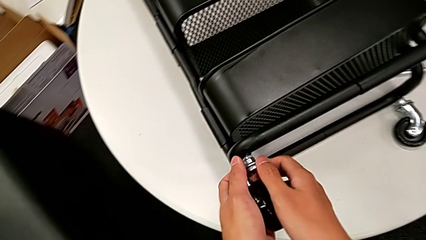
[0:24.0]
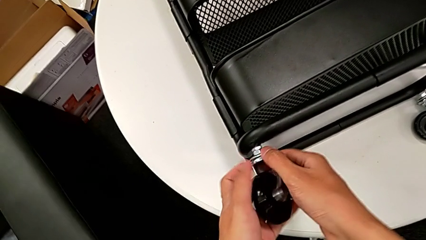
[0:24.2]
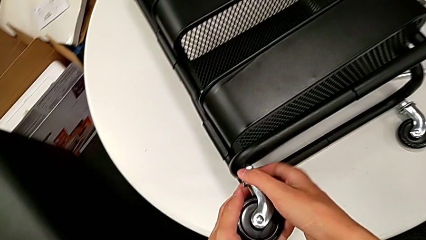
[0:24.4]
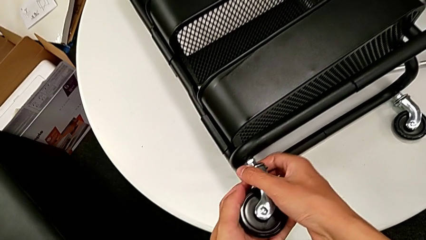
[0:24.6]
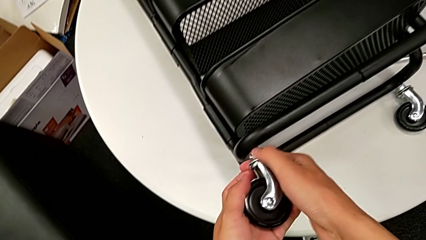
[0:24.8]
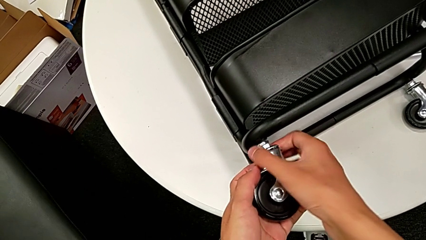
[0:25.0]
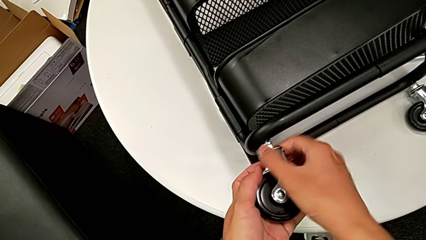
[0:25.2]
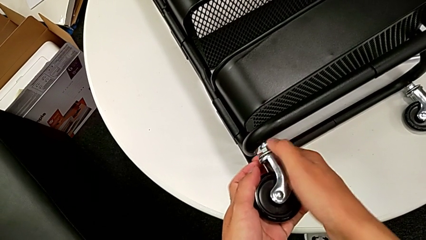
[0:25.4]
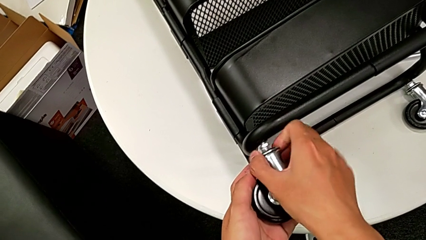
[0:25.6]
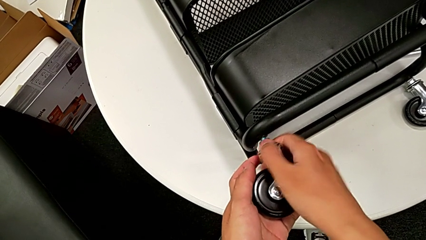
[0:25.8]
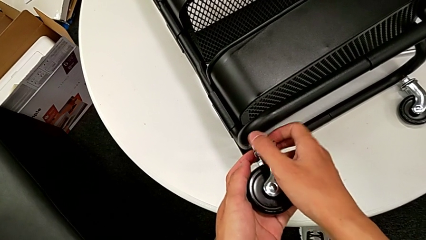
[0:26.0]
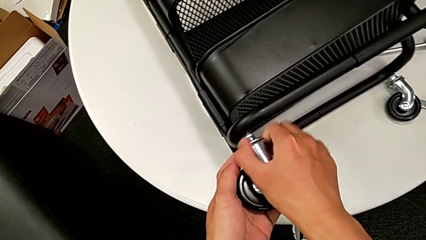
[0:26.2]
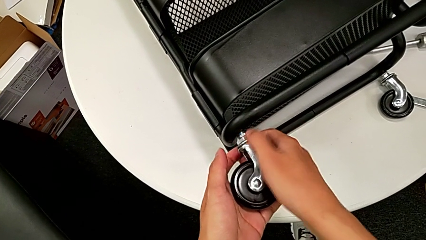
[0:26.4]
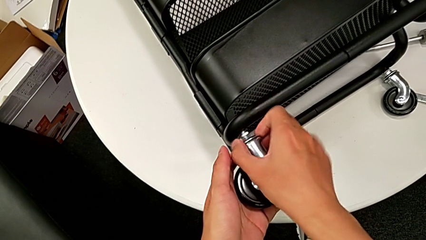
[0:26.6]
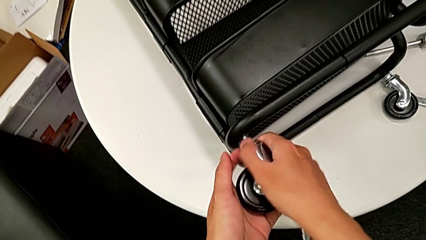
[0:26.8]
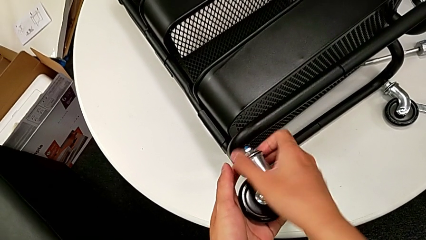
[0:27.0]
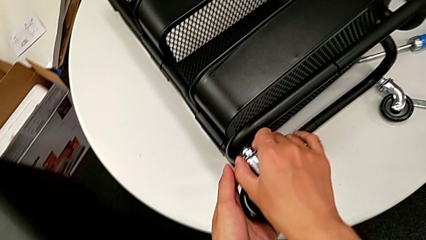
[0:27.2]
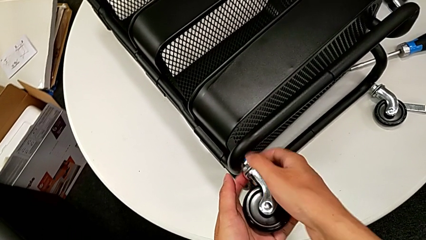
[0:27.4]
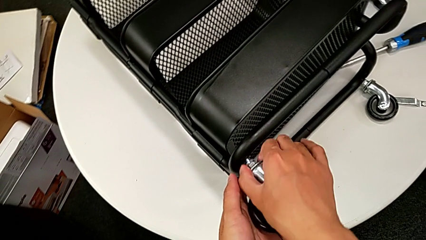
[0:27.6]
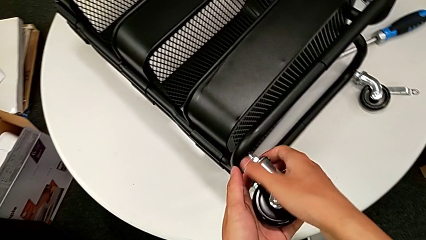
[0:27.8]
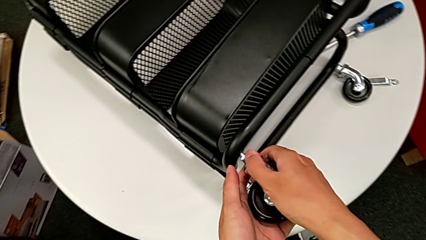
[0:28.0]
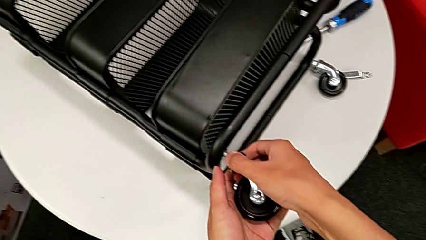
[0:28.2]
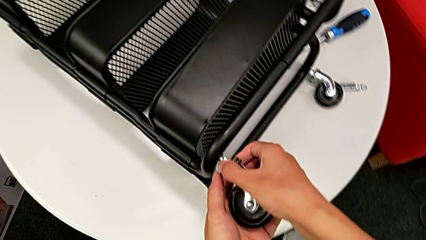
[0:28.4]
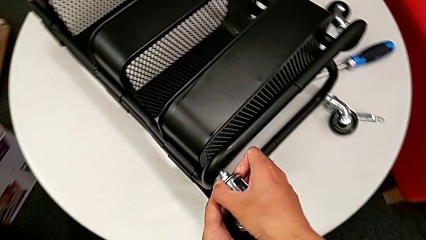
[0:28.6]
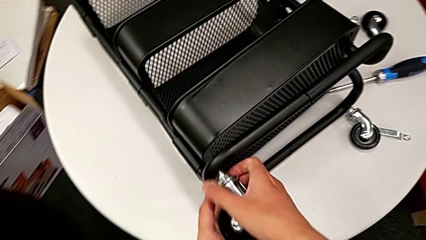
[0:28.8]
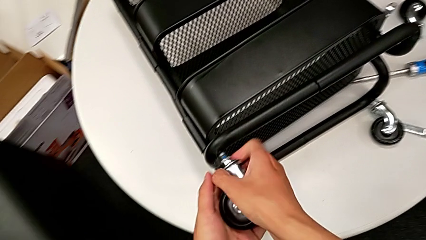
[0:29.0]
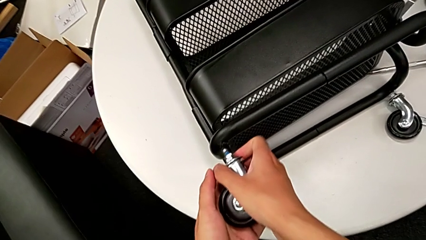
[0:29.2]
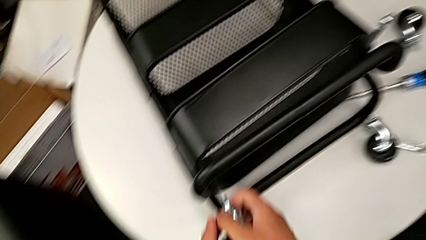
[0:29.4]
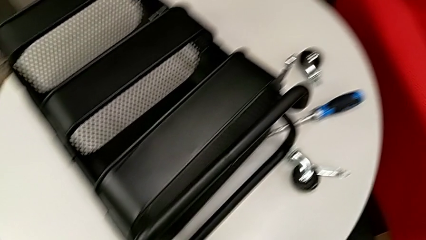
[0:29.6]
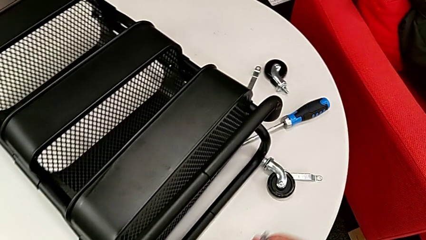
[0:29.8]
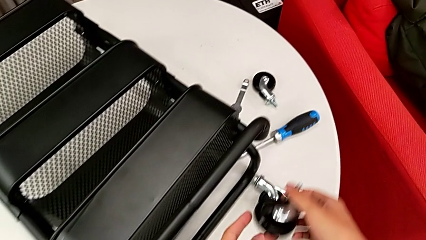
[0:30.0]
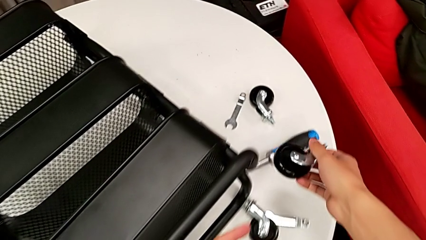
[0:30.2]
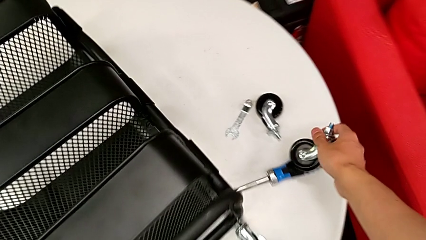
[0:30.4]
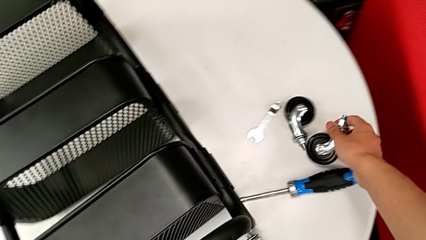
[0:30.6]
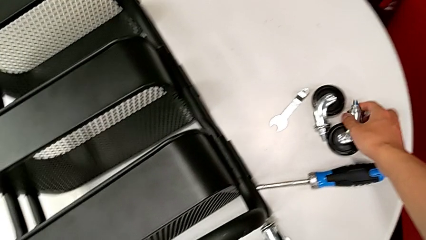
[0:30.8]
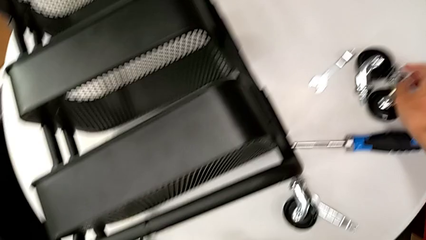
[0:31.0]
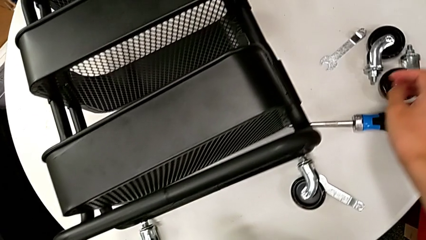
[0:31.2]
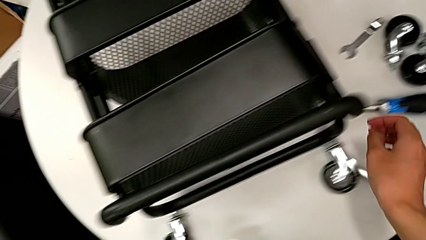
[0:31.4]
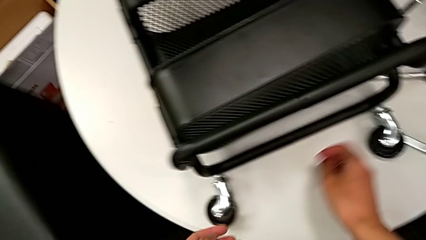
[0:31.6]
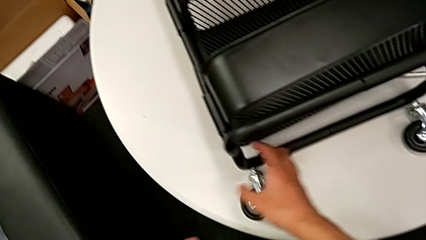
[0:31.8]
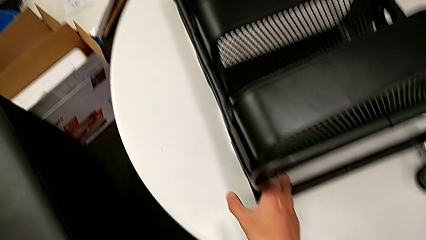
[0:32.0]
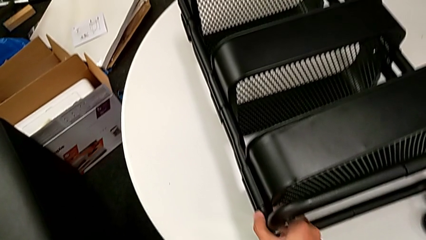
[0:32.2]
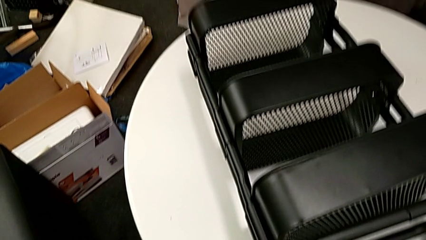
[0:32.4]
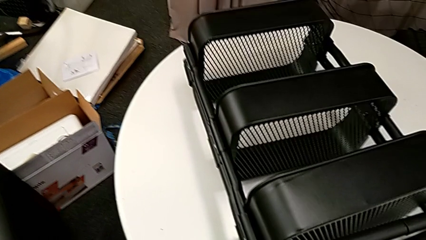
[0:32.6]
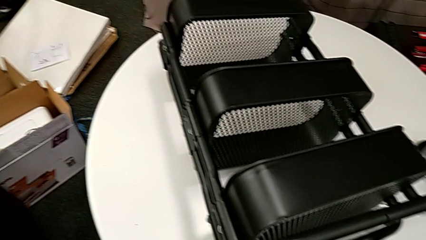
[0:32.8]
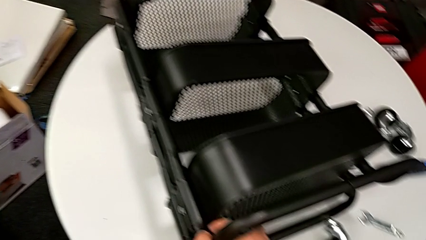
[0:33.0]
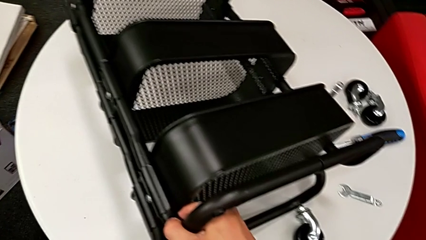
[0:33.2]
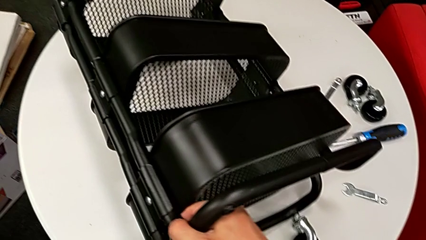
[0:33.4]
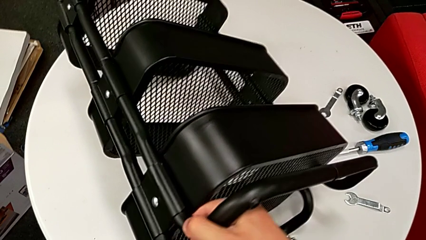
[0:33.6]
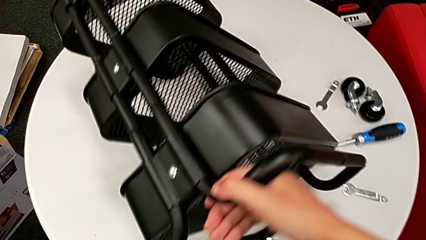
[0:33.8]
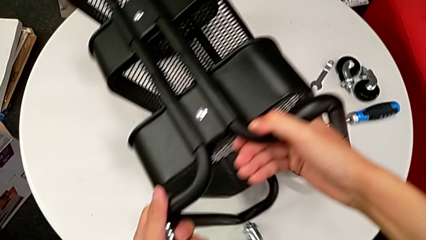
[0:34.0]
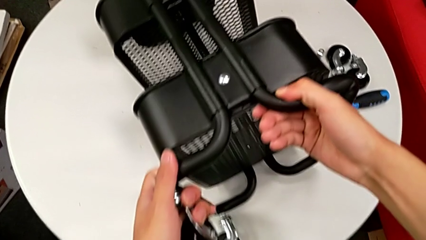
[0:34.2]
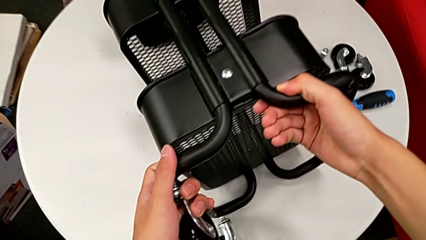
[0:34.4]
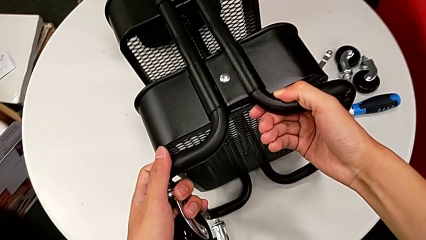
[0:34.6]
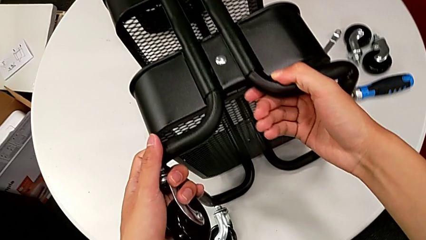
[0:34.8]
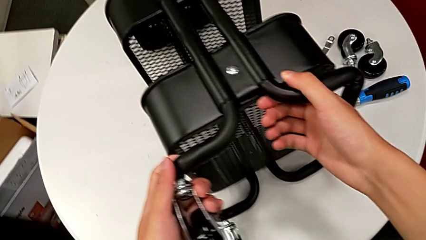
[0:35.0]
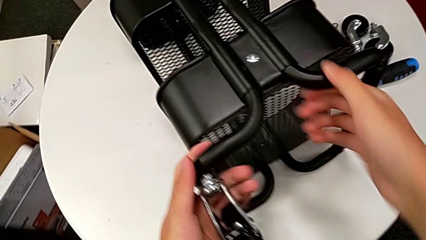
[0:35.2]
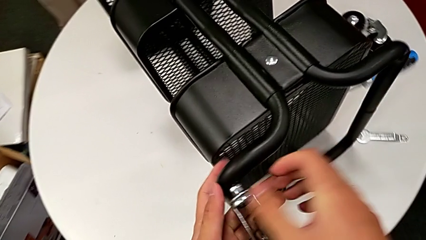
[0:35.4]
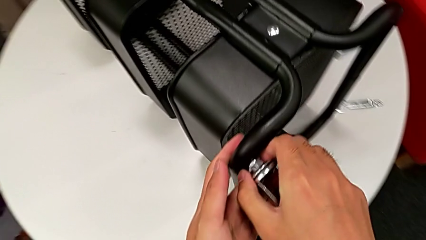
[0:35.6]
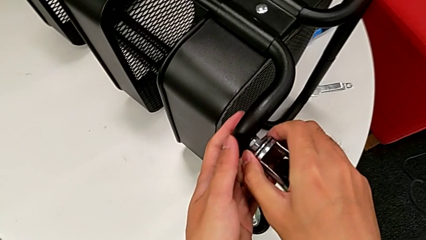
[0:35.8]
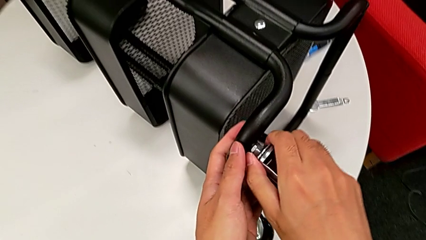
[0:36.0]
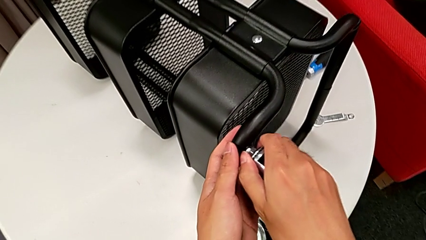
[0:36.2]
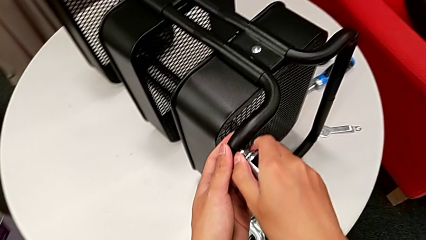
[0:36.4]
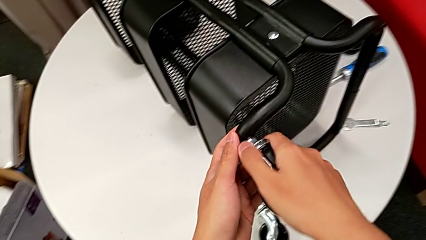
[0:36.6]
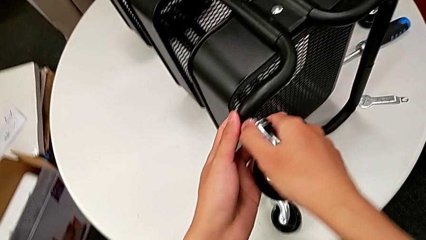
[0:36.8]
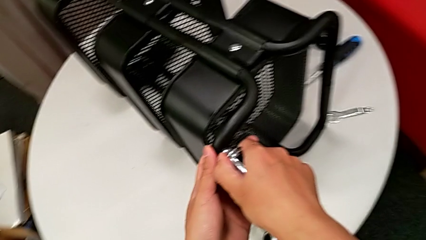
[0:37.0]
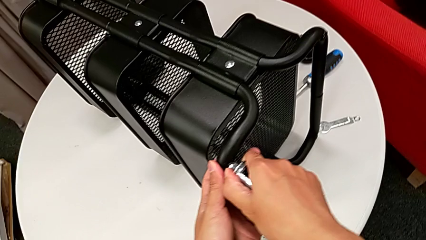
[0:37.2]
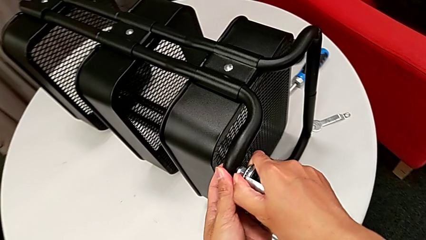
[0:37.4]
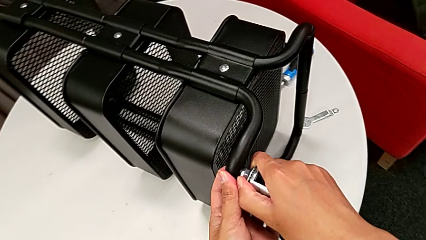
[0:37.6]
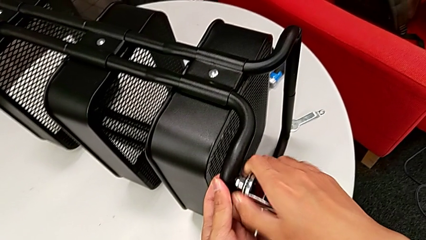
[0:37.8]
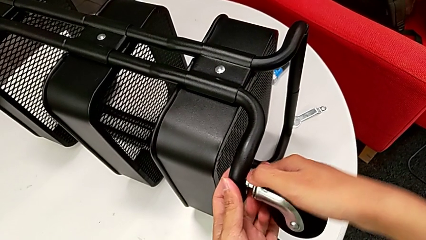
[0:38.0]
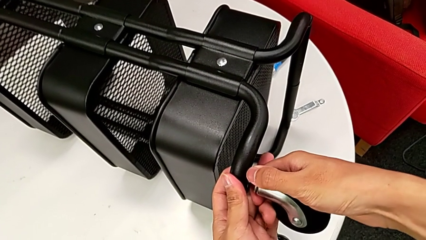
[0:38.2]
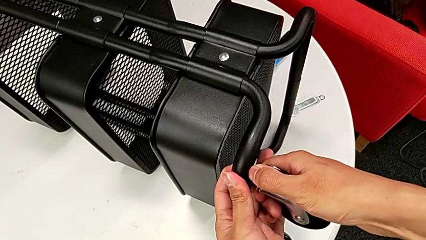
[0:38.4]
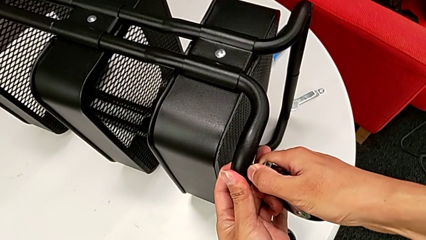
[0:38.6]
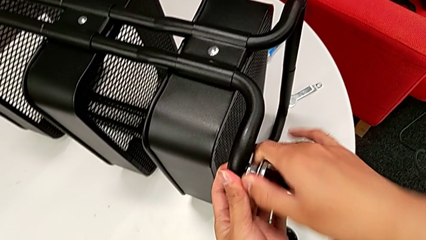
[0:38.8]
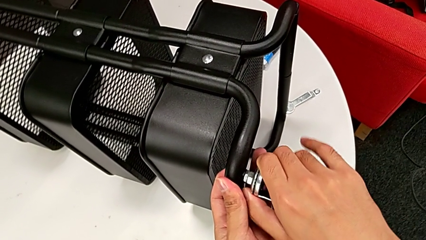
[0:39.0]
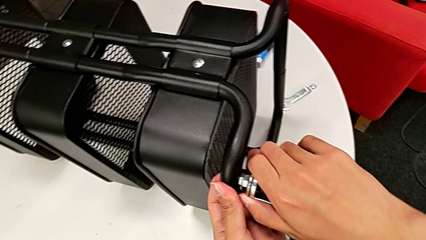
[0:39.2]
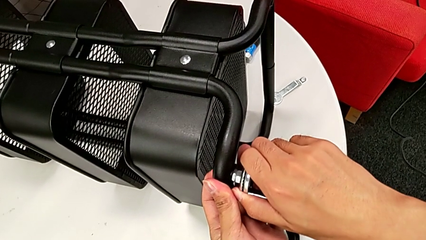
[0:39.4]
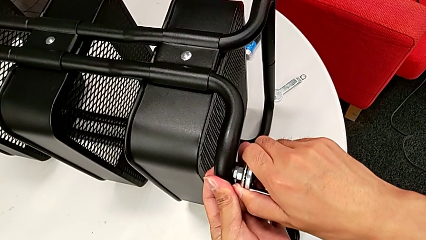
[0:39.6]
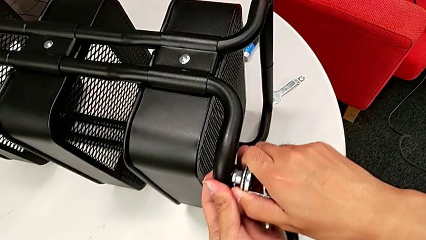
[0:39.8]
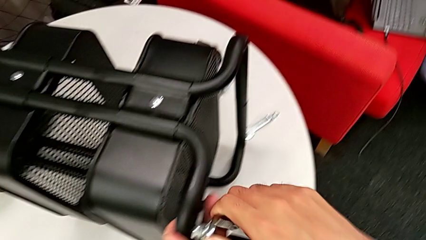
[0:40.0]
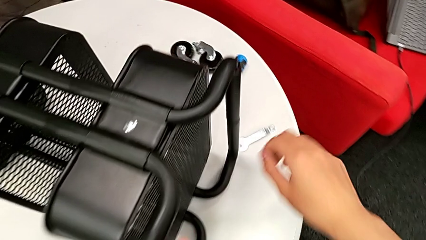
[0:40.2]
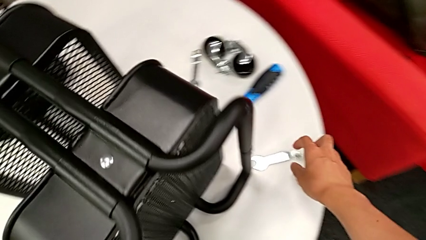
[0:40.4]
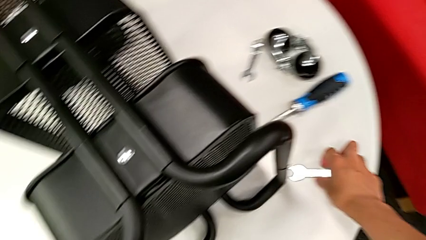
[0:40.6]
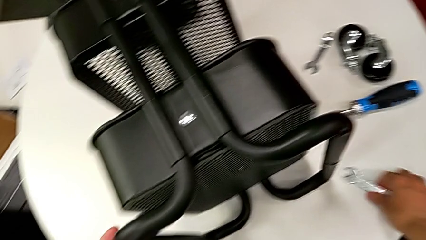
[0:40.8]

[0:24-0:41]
The camera wearer is disassembling the wheels of the rolling cart. They keep unscrewing the wheel, disassemble it, place it, approach the utility cart, grab it, rotate it, grab the wheel, unscrew it, approach the hexagonal wrench and grab it.
